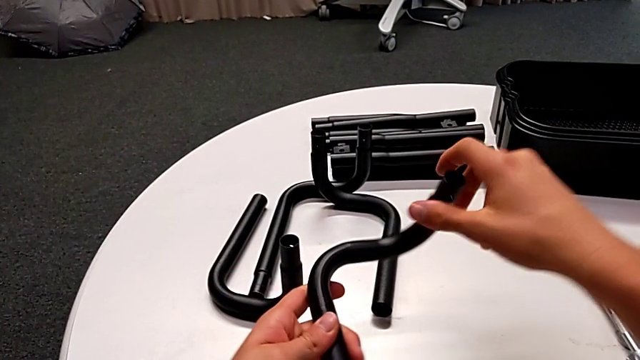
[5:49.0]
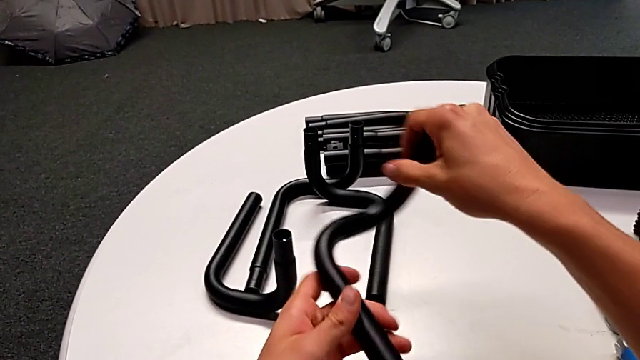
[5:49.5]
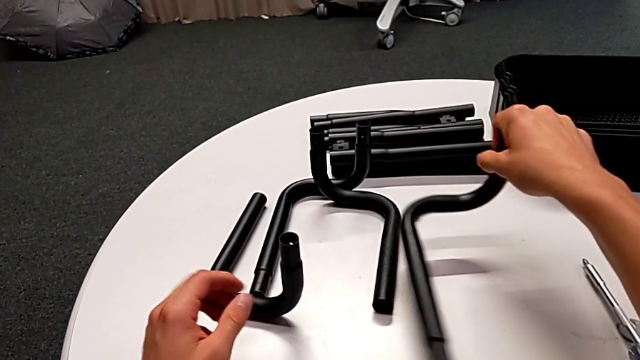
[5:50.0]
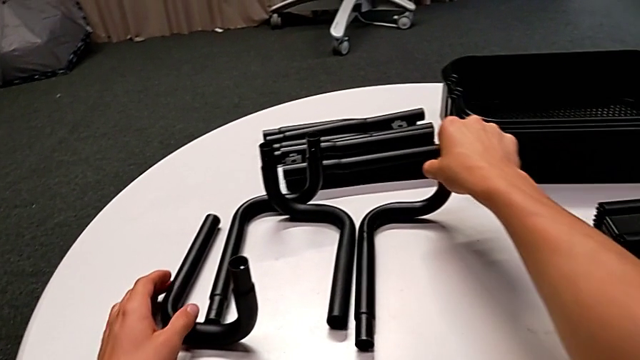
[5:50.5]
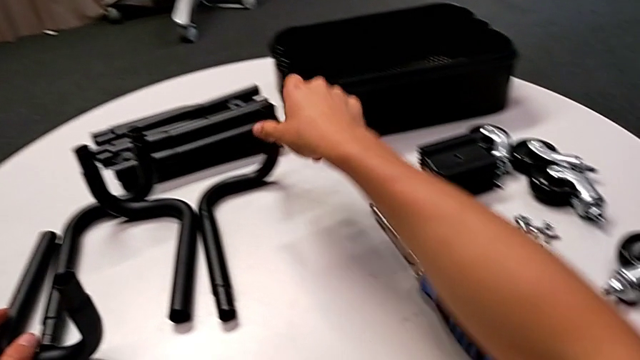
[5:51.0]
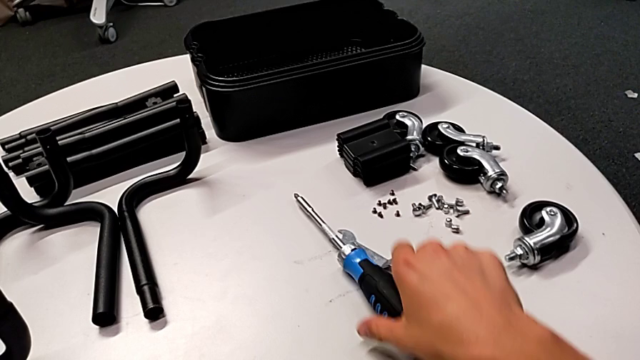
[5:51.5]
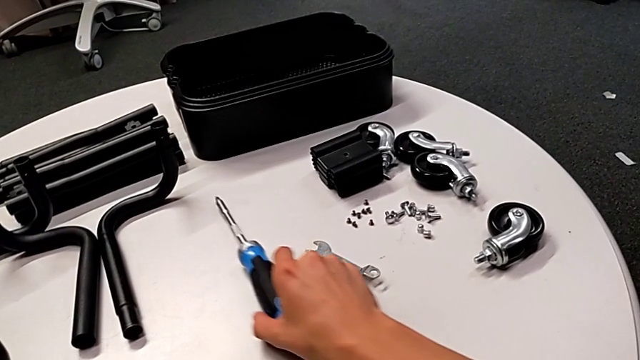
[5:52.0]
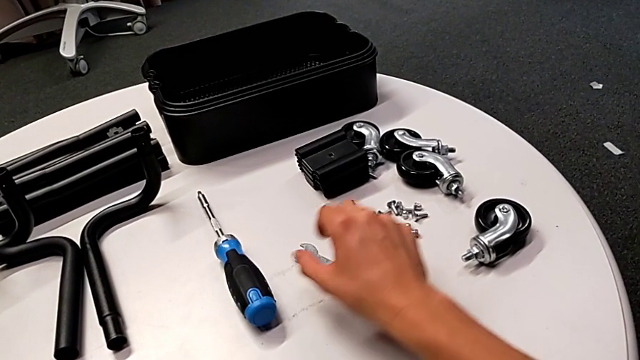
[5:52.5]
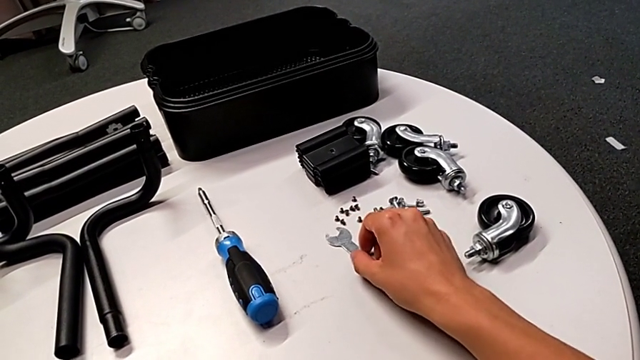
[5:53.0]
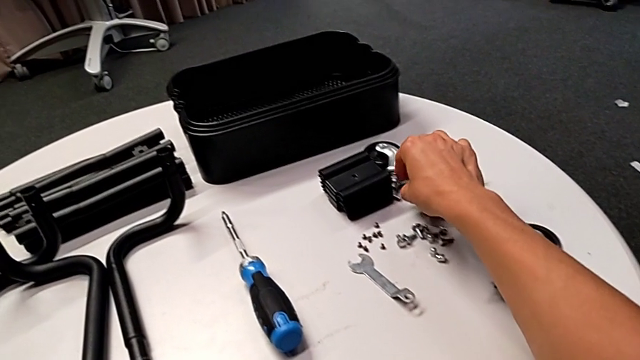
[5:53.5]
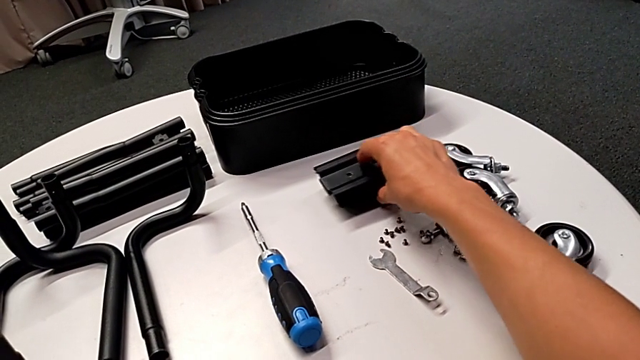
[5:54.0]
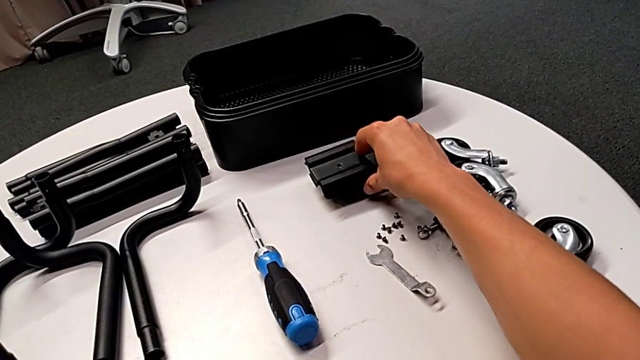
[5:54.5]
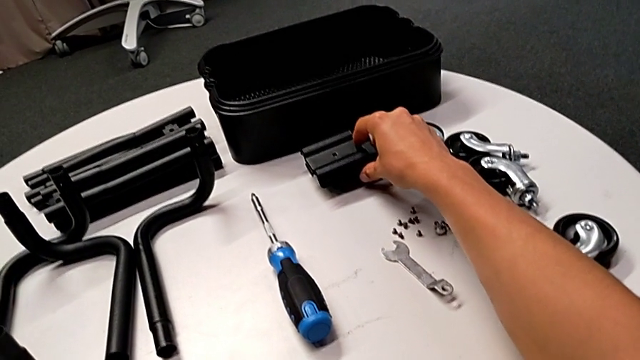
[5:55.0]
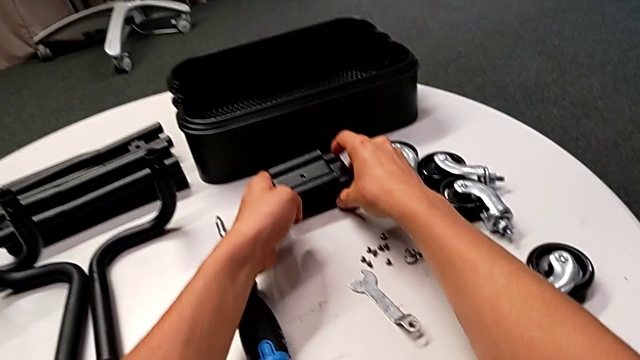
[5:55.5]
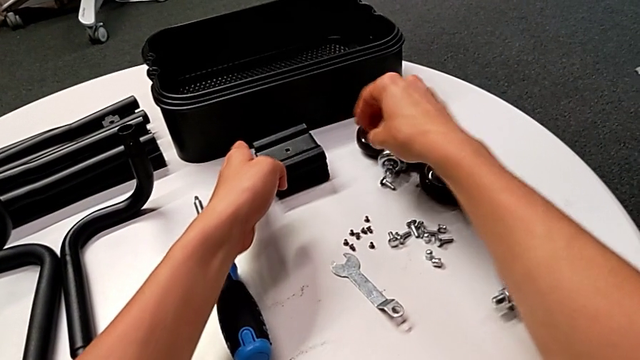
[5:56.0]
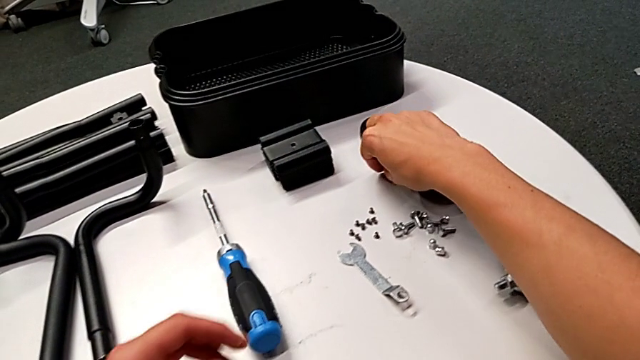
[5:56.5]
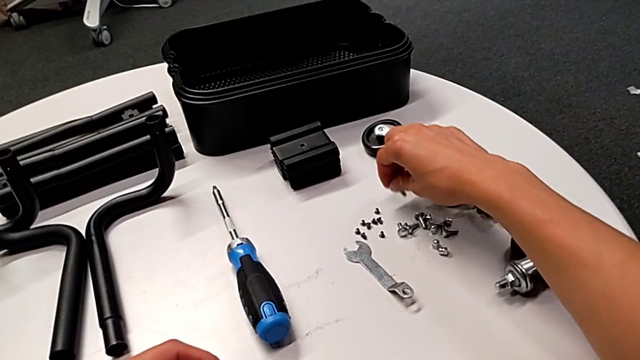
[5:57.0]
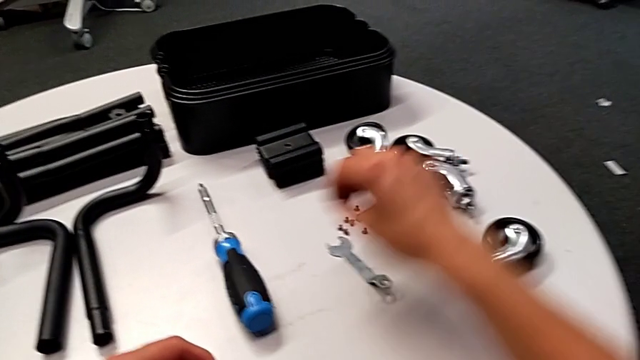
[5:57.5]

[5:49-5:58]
The camera wearer is disassembling the base frame. They grab the leg, place it, align the screwdriver, align the hexagonal wrench, align the bracket and align the bolt.
